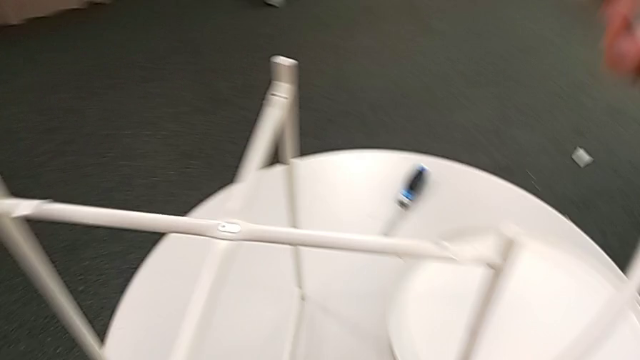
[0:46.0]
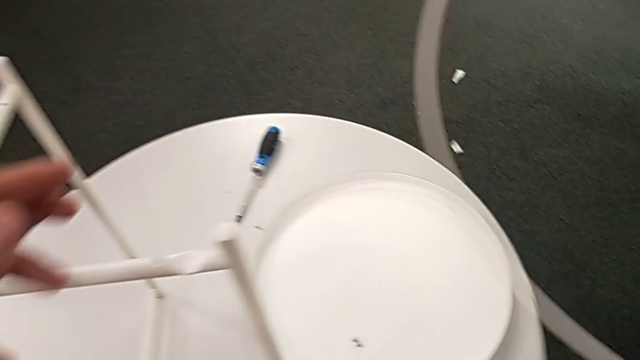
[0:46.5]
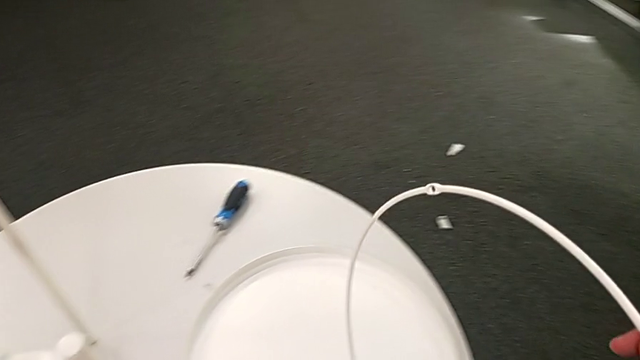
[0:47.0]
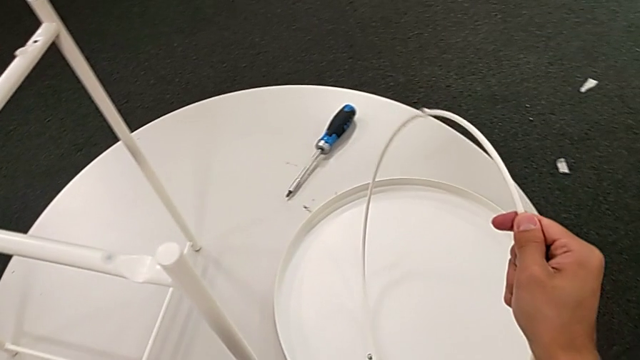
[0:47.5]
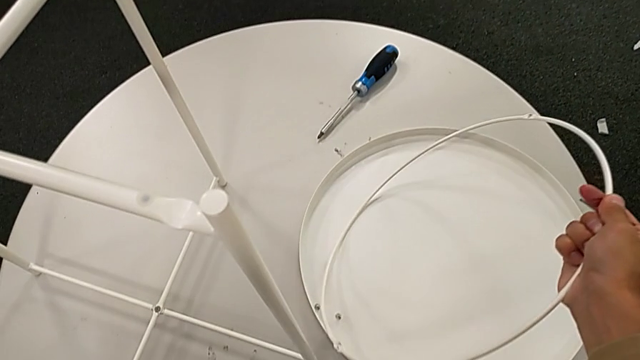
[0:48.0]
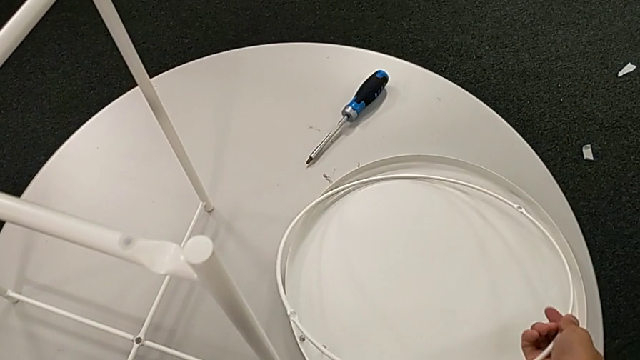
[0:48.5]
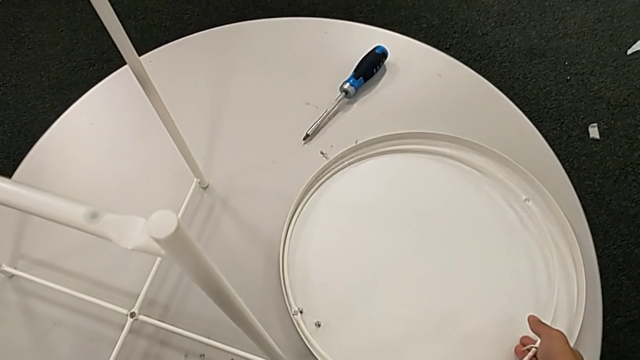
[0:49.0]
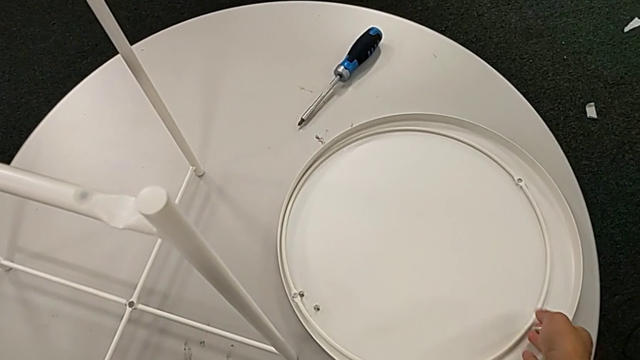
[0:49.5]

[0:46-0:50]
The camera wearer is disassembling the top circle of the table. They lift the circle and place it.

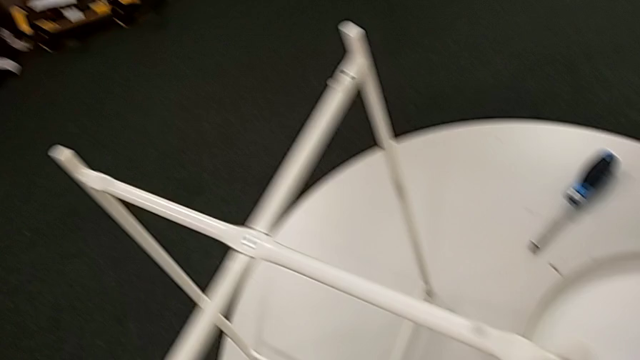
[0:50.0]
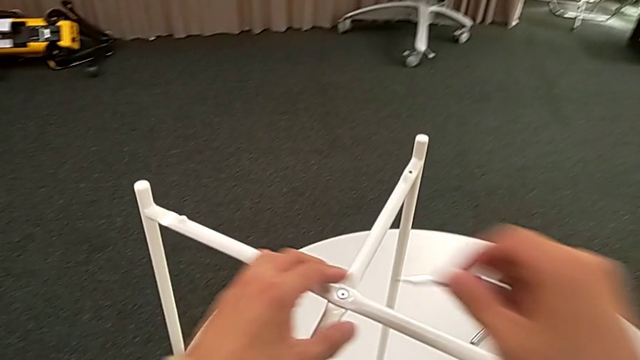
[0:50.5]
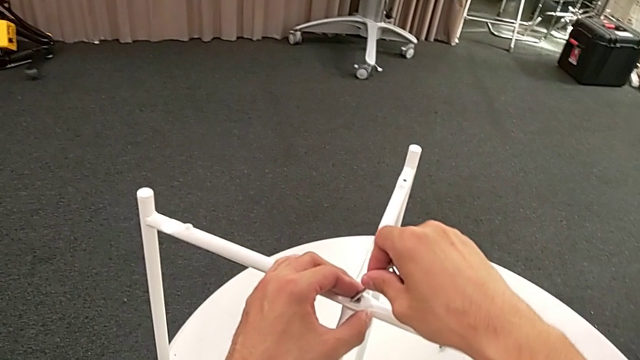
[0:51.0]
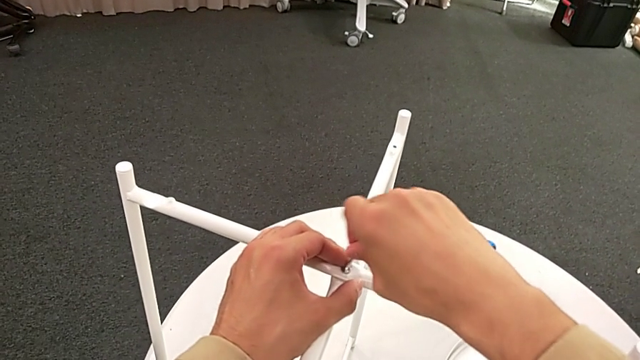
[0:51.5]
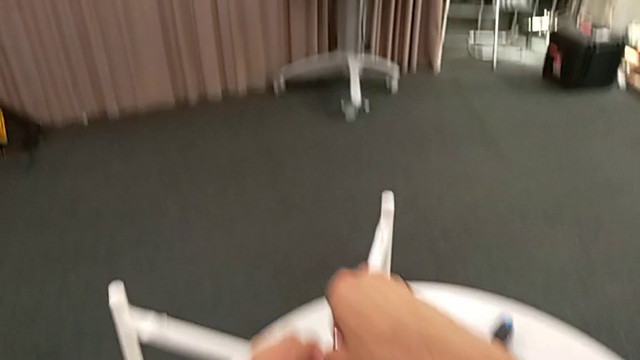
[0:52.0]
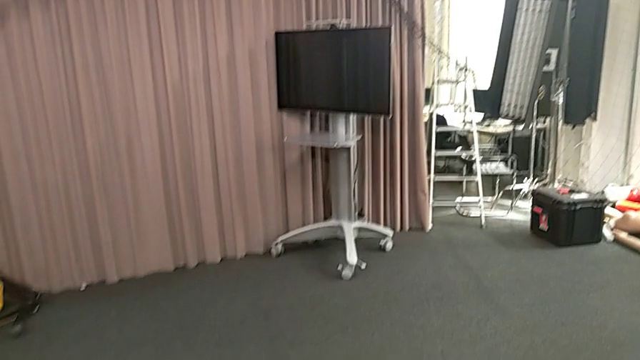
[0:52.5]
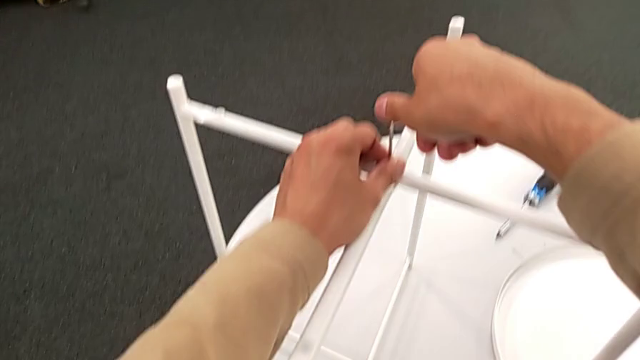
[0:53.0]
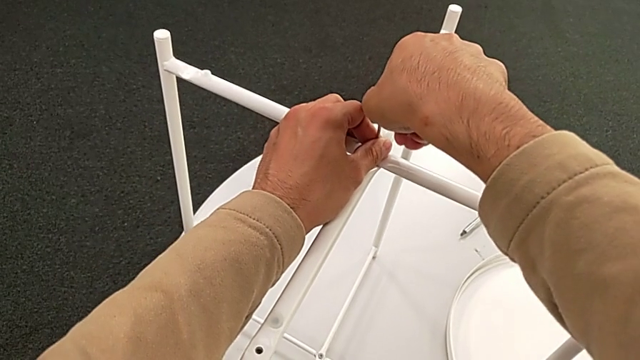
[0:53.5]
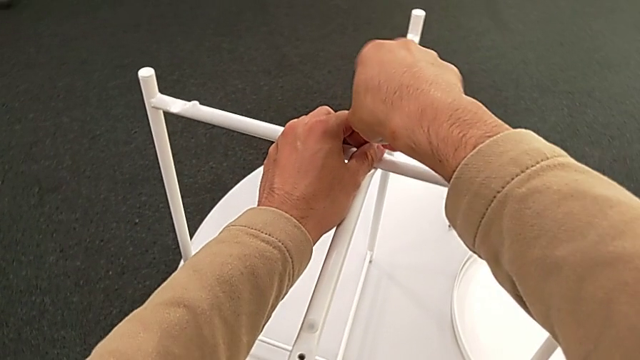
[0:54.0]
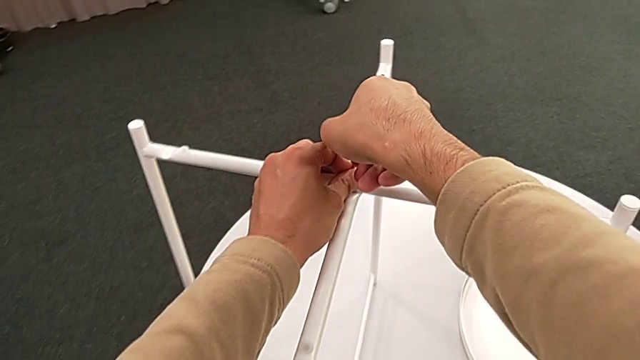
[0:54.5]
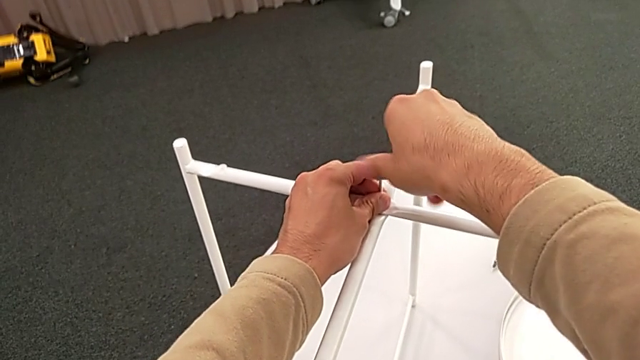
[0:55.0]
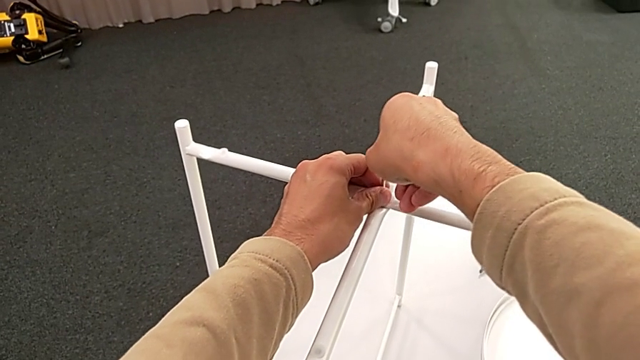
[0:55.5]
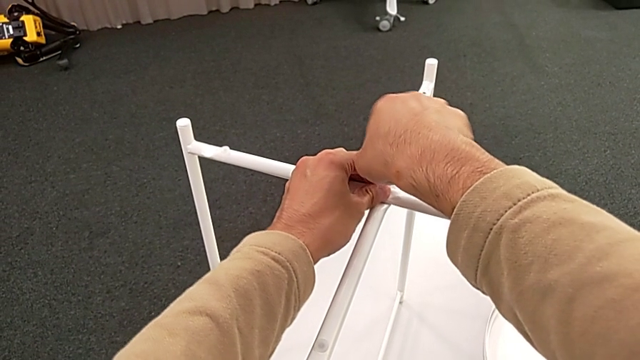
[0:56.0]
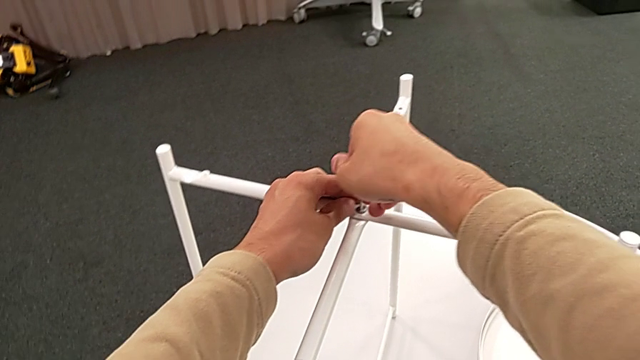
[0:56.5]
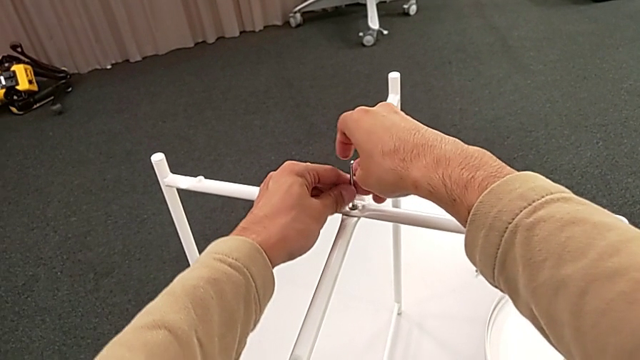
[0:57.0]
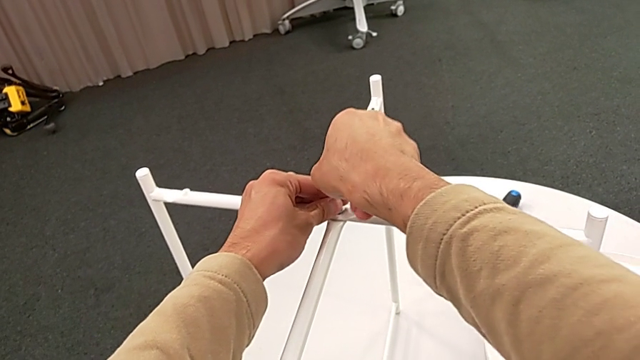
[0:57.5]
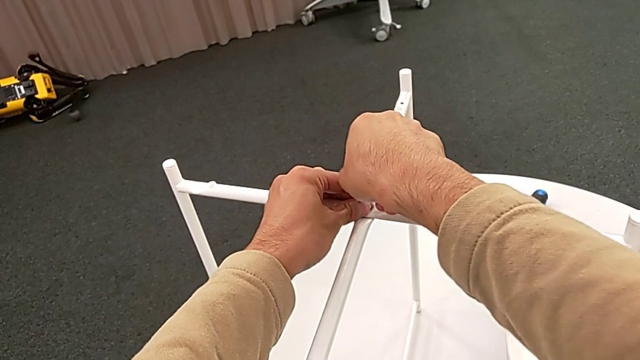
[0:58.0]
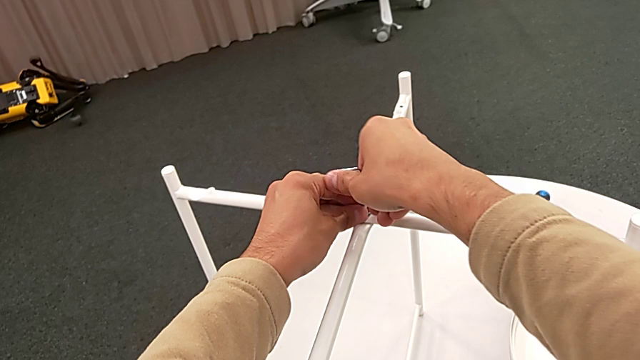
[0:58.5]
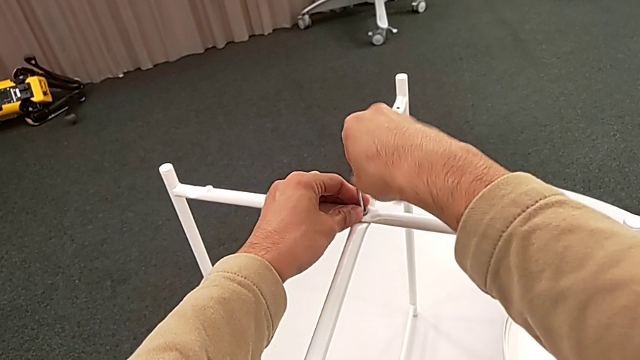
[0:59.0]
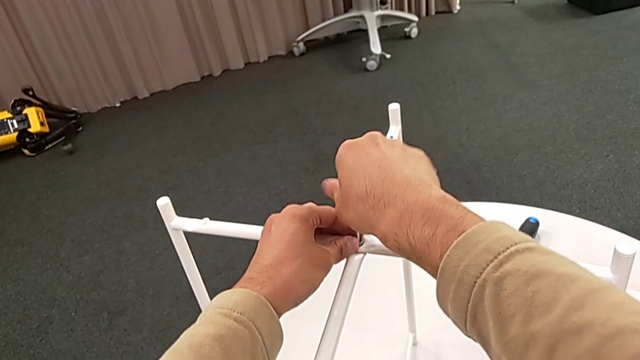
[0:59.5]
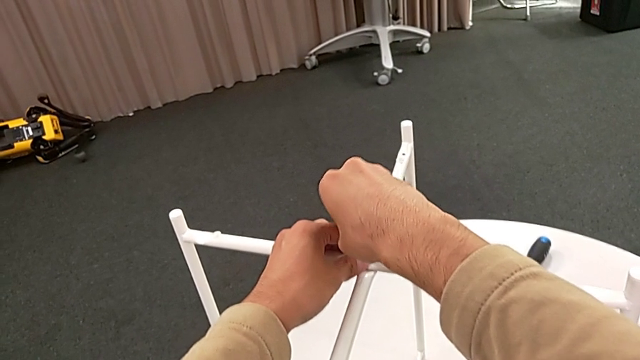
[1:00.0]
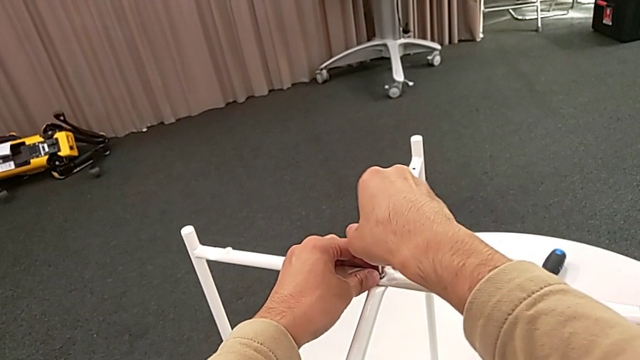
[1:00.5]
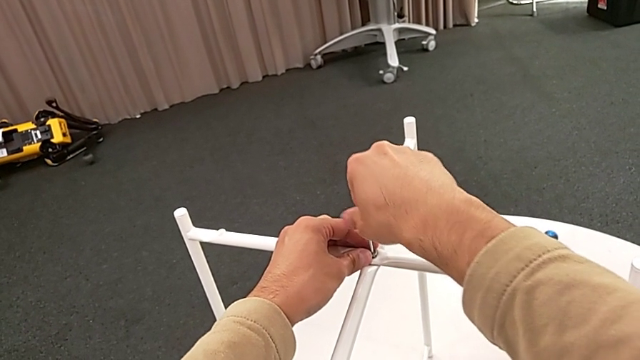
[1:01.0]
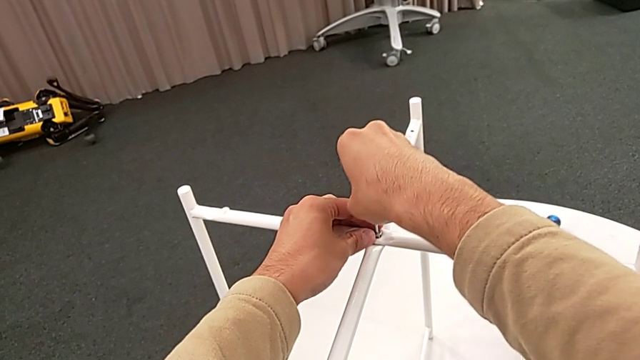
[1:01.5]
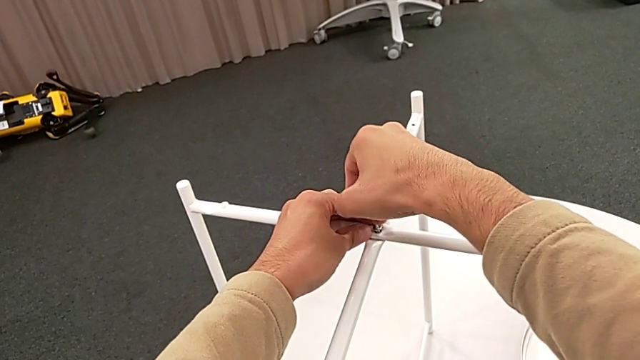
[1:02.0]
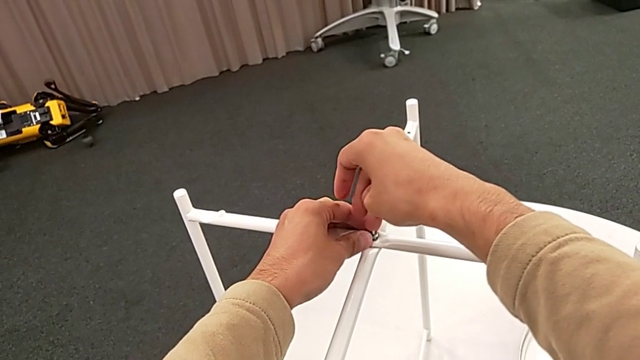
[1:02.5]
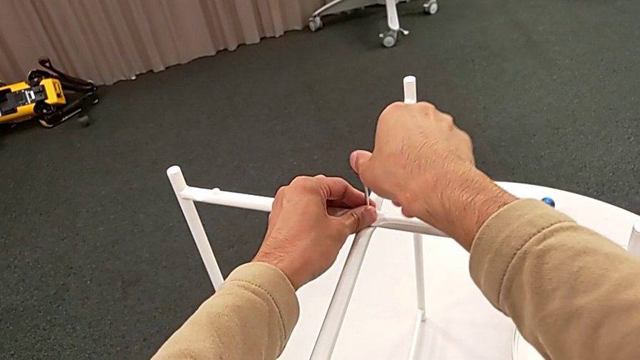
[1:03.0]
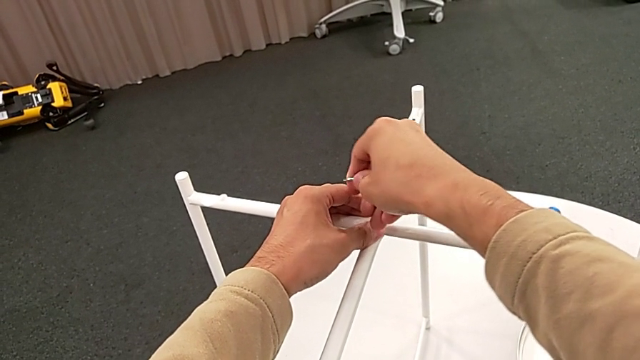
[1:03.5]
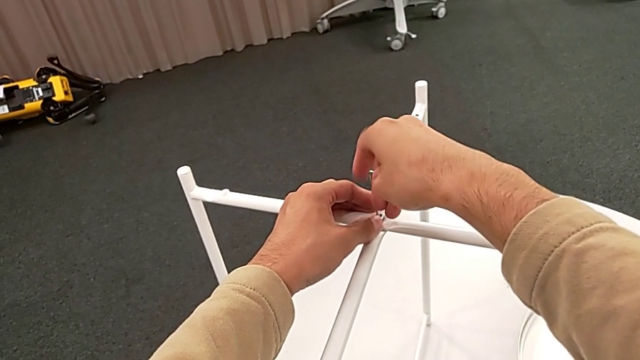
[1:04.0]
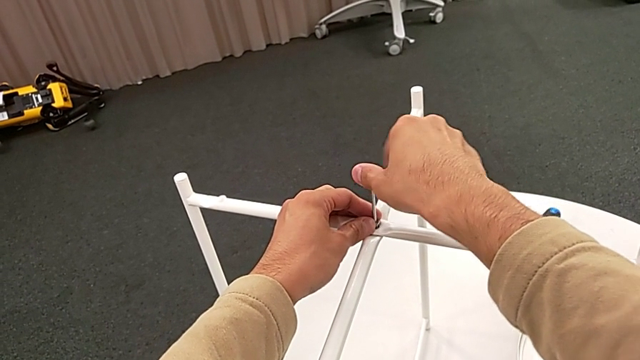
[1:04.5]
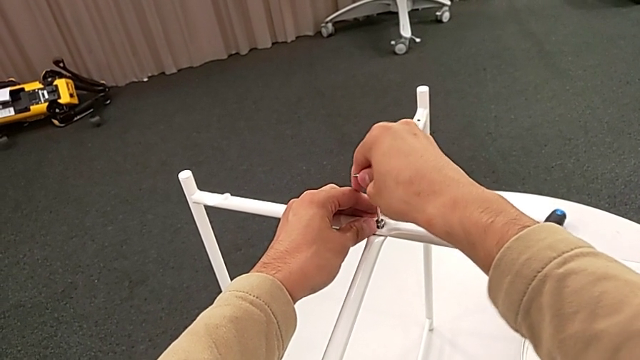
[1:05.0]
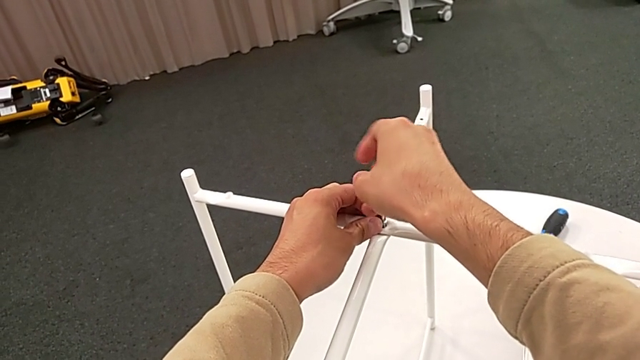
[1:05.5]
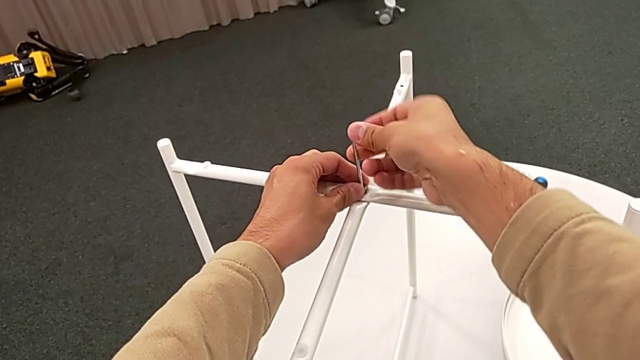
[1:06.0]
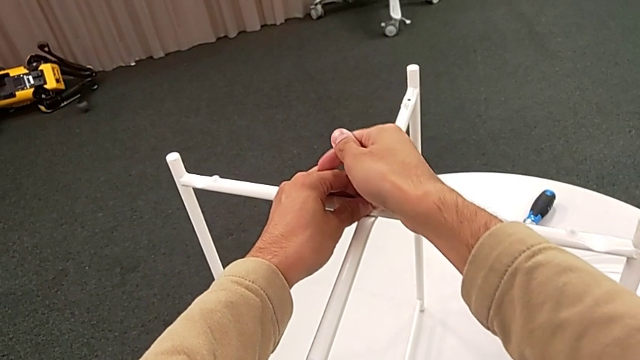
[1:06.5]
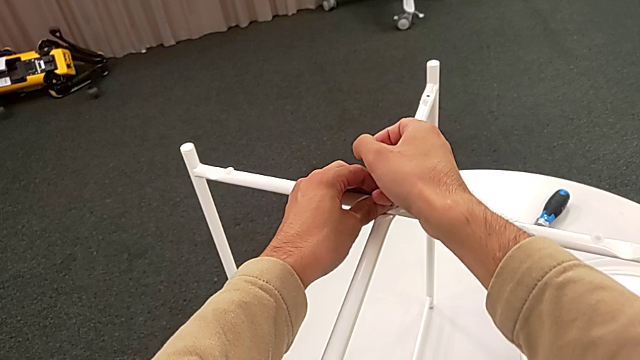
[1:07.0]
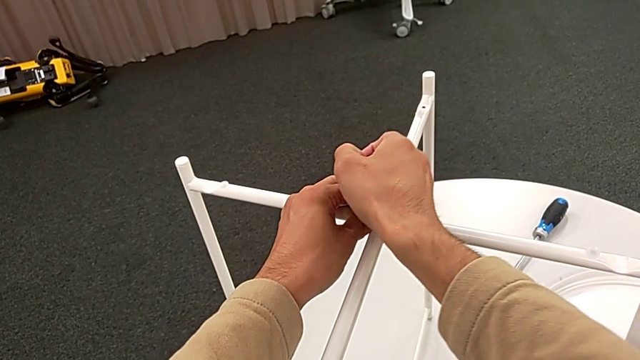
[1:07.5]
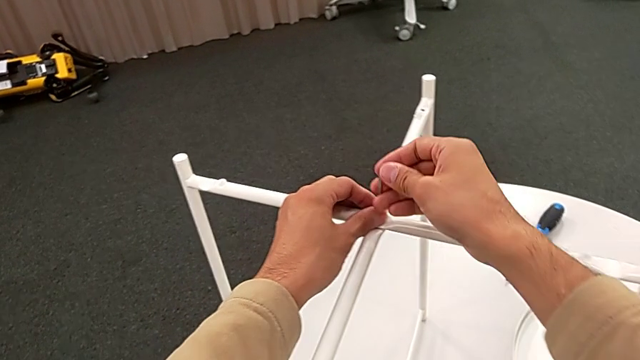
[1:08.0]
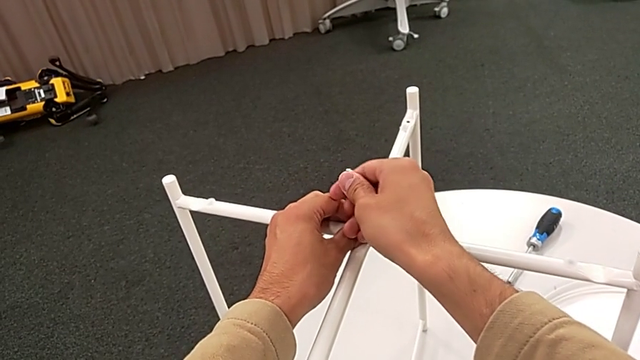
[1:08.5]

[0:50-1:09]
The camera wearer is unscrewing the hex socket head. They insert the hex socket head, unscrew it and withdraw the Allen wrench.
